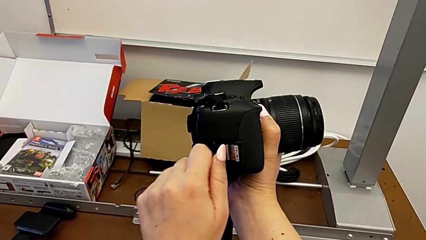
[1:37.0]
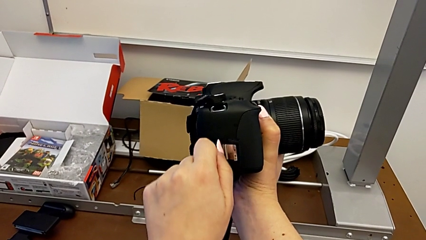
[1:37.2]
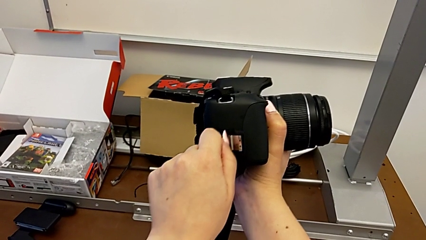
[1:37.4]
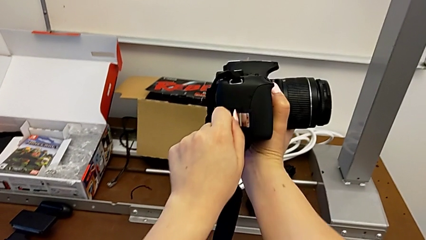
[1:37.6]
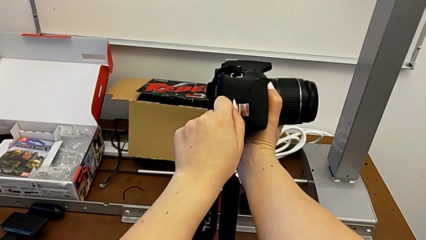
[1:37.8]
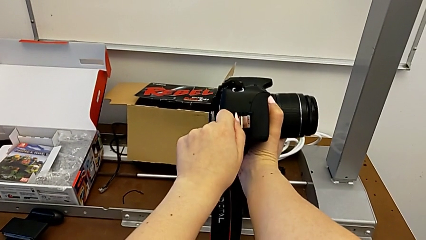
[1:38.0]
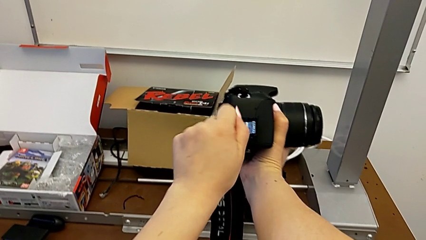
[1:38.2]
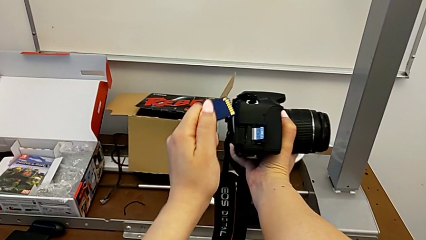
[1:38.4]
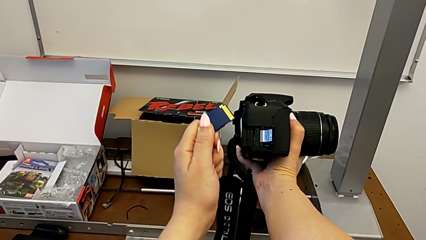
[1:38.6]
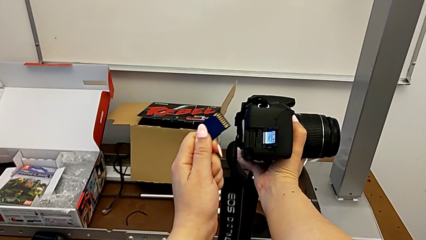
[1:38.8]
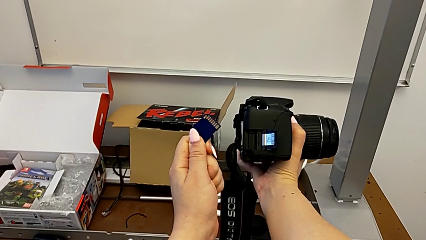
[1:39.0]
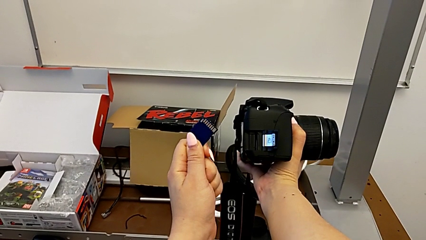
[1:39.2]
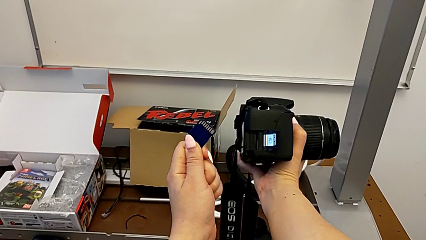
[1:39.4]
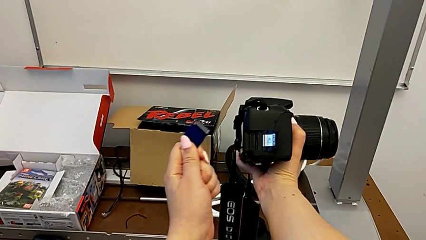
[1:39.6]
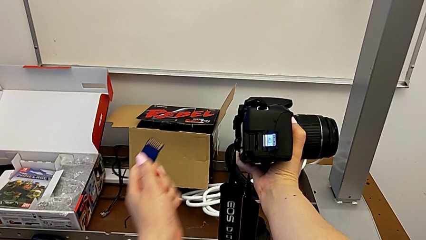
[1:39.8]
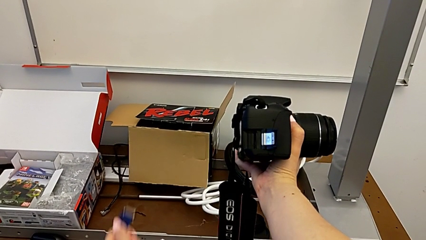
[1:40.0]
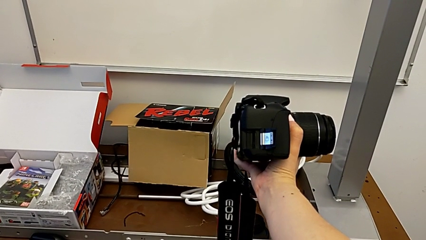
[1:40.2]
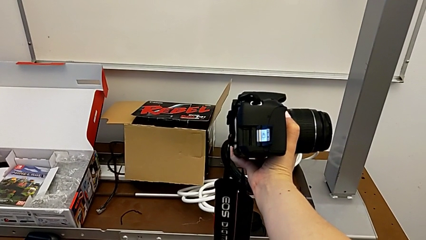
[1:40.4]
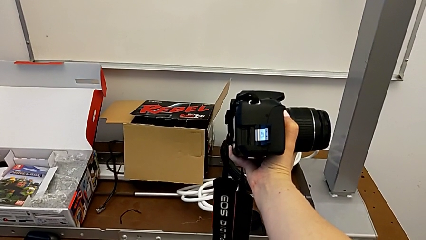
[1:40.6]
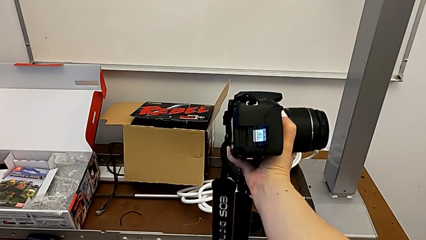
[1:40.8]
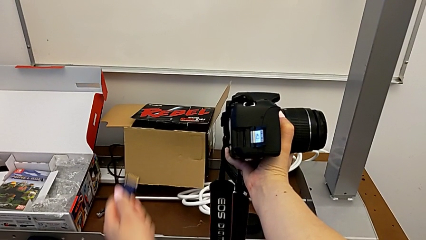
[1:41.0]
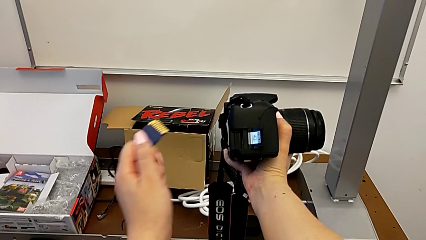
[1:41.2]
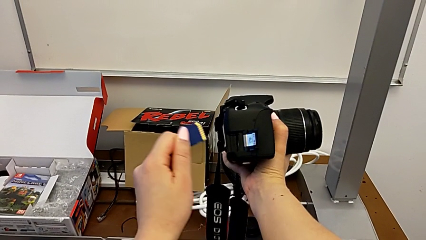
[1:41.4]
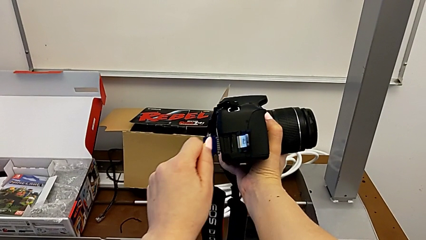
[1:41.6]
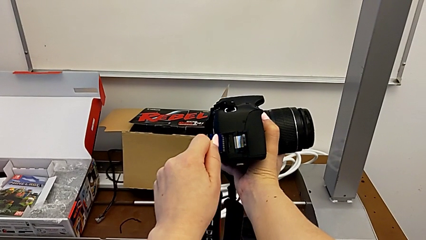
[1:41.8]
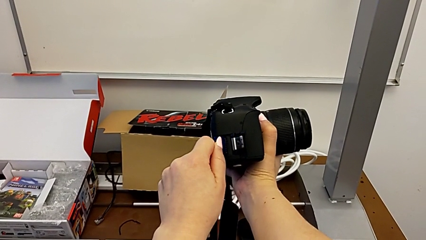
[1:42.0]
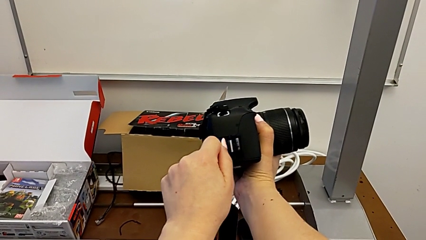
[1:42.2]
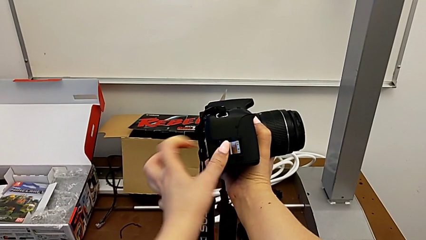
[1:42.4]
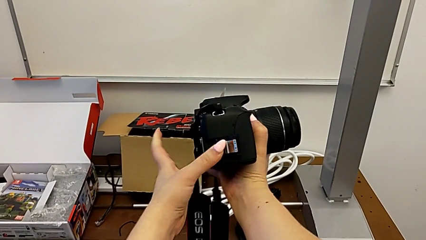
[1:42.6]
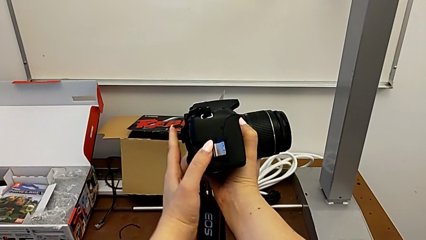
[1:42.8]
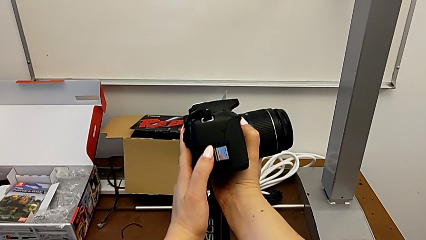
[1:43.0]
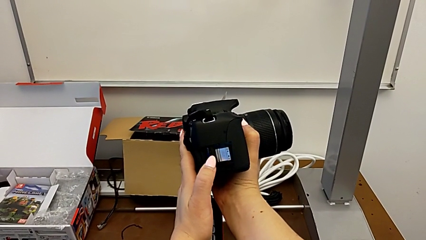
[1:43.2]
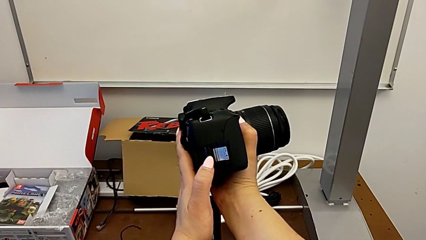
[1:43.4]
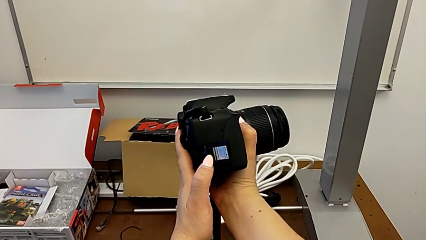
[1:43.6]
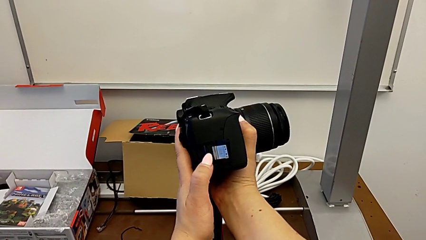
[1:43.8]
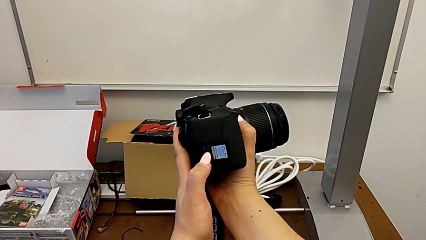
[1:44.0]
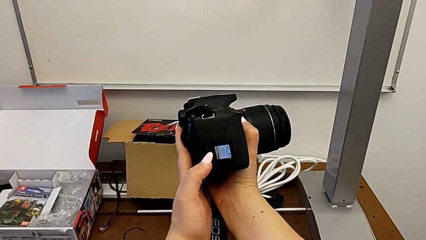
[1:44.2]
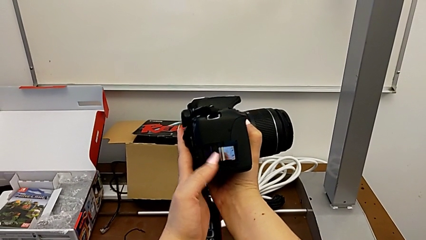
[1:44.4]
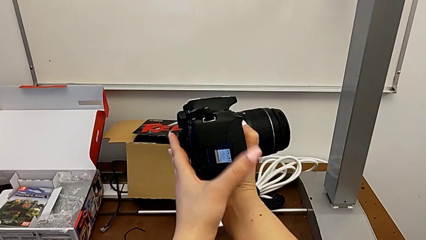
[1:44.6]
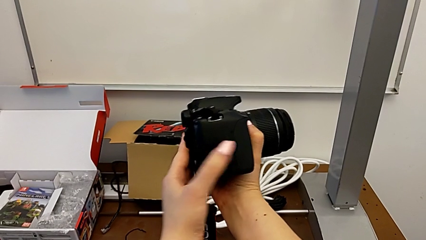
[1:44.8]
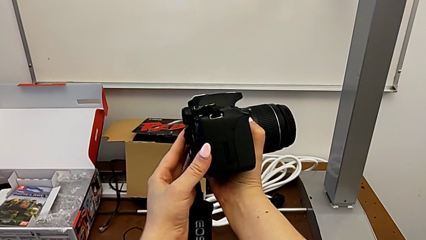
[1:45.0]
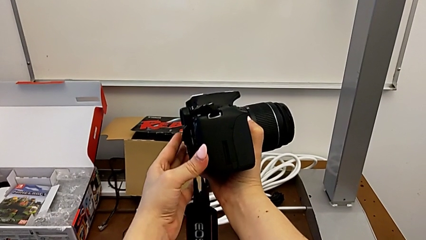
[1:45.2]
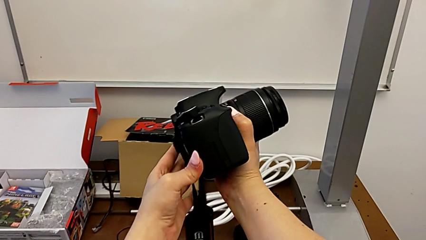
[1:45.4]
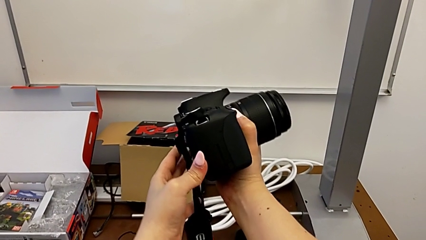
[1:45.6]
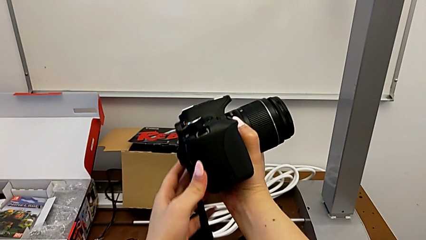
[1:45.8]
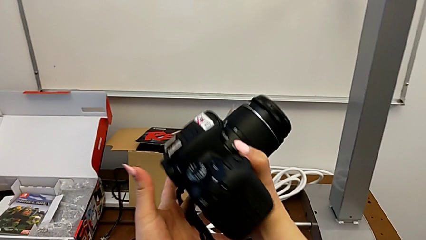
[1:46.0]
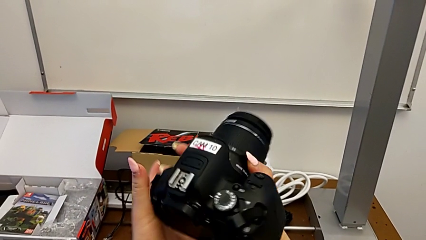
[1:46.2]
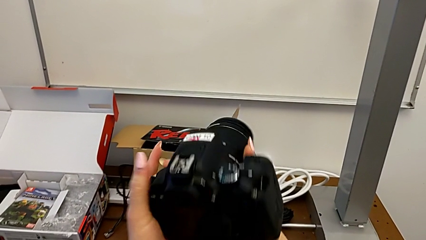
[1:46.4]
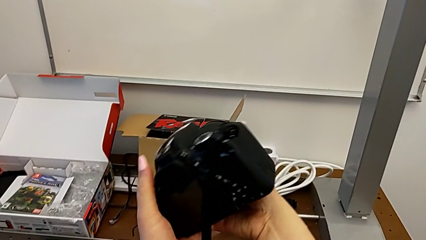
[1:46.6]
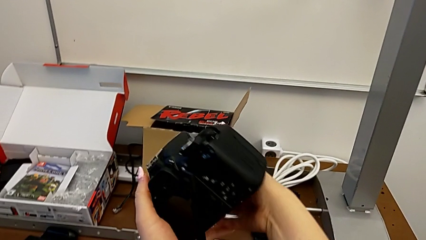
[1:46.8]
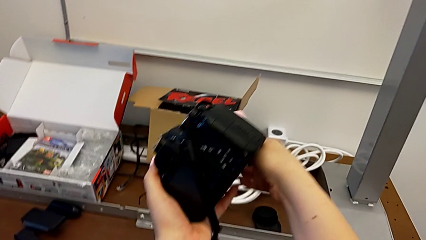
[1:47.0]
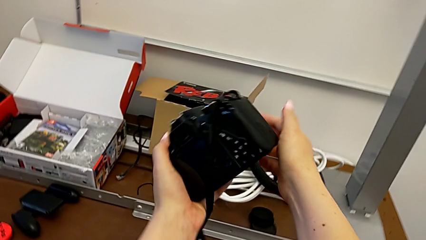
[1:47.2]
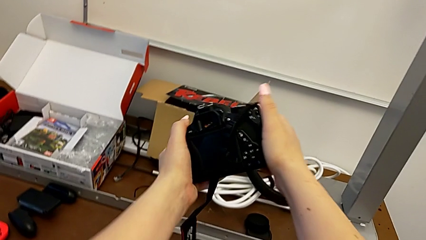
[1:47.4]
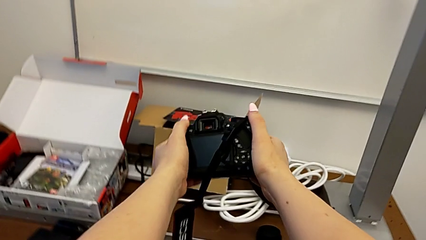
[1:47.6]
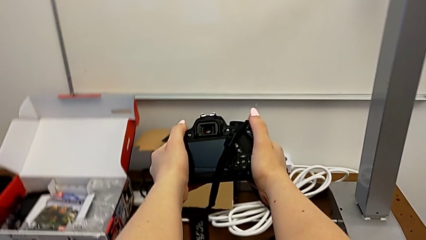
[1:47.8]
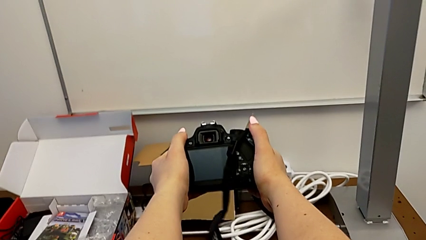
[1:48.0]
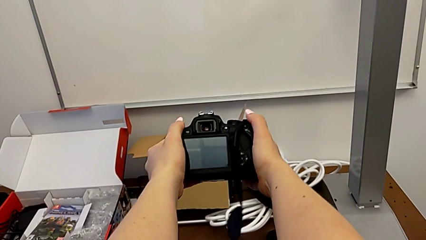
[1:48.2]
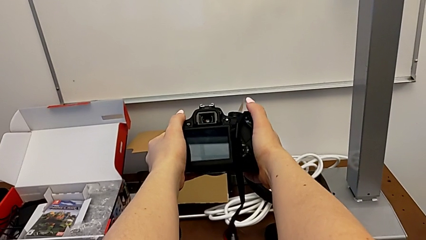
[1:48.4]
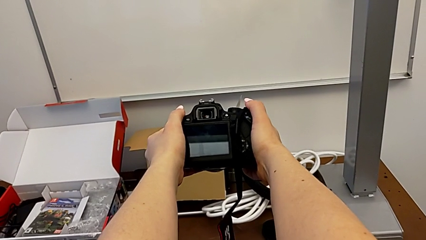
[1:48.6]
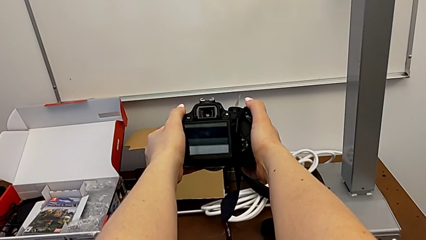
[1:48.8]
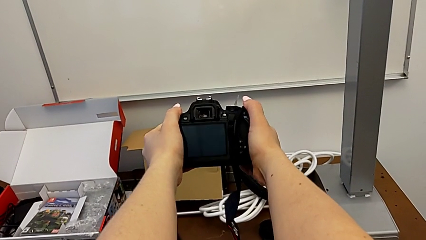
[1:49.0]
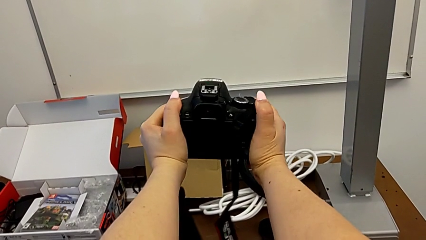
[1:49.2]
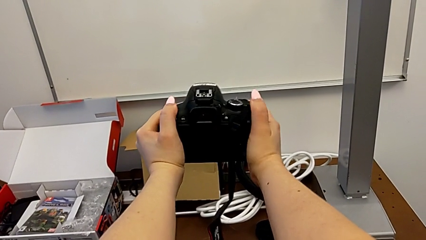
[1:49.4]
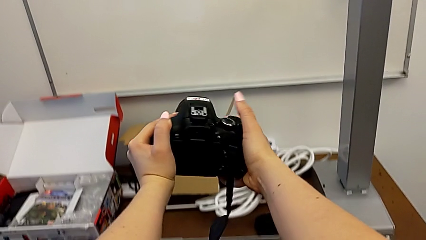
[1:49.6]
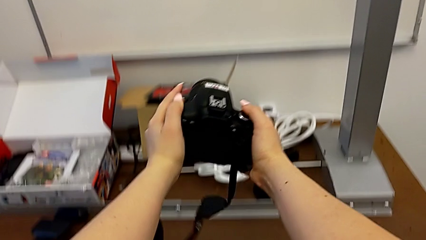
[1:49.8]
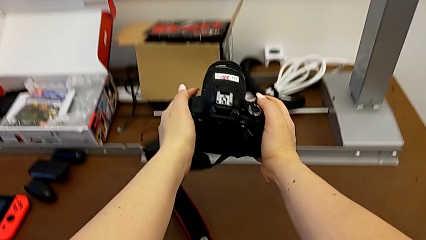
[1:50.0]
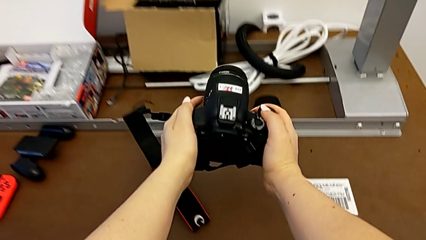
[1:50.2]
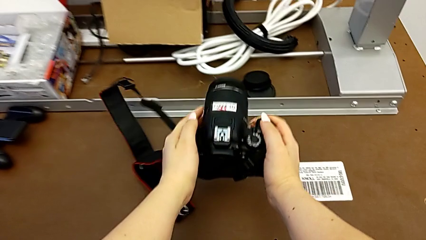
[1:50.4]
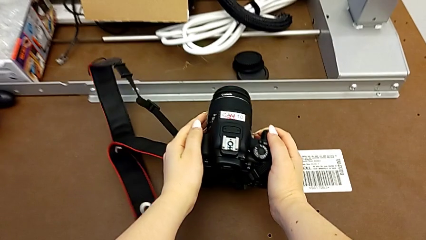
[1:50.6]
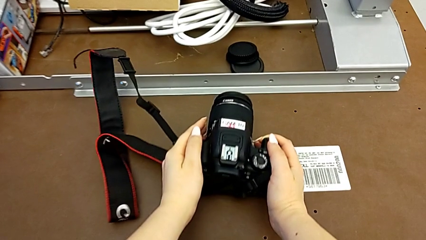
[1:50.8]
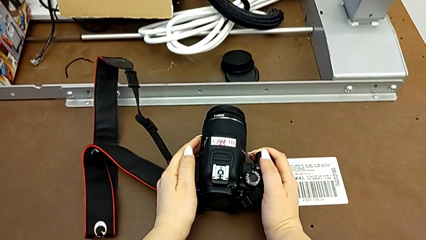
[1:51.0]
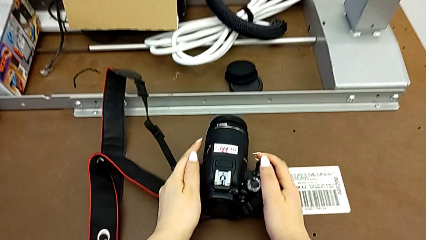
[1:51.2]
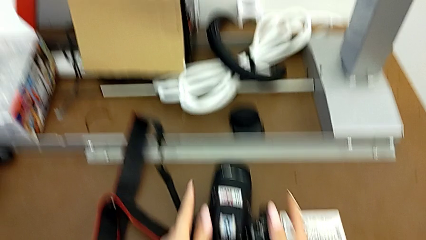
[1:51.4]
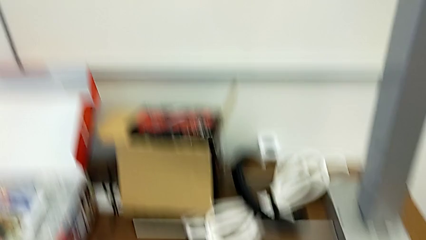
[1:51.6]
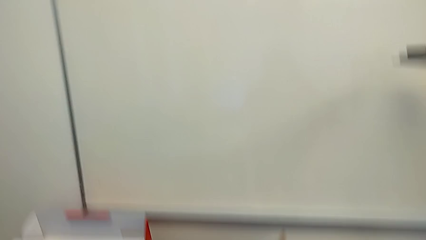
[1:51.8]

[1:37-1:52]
The camera wearer is changing the SD card in the DSLR. They withdraw the SD card, insert the SD card, push it, close the SD slot, flip the DSLR and place it.
